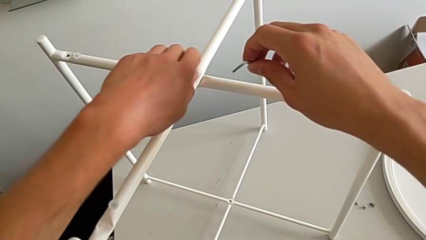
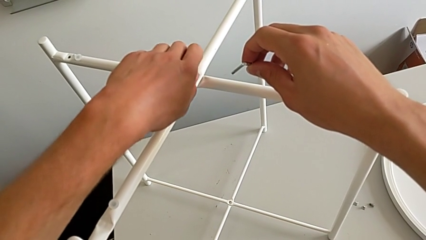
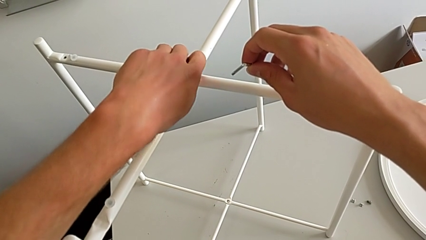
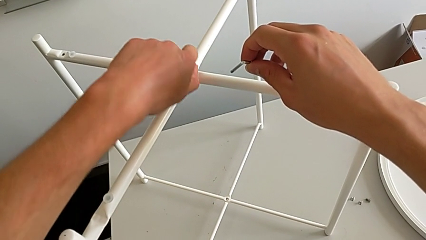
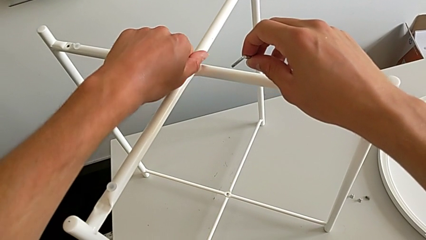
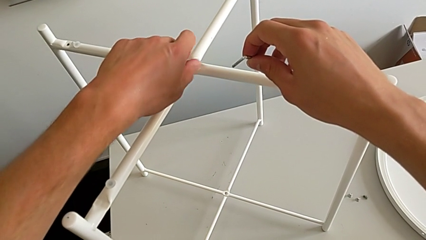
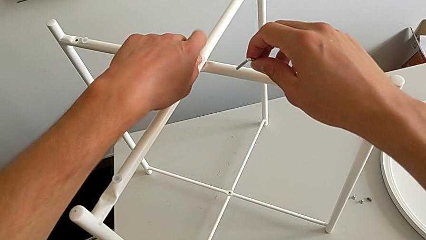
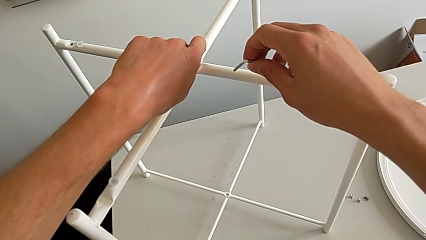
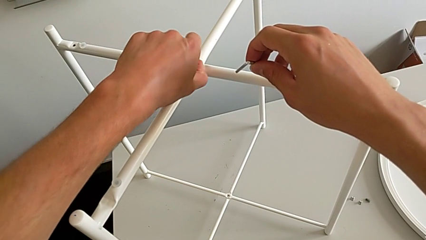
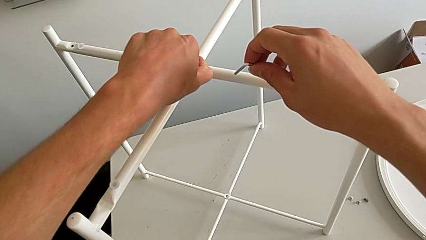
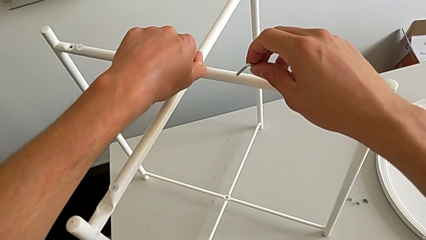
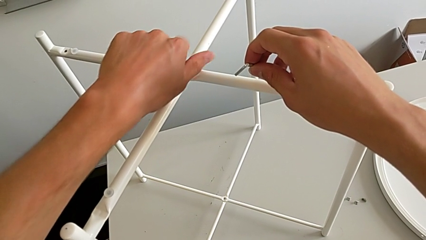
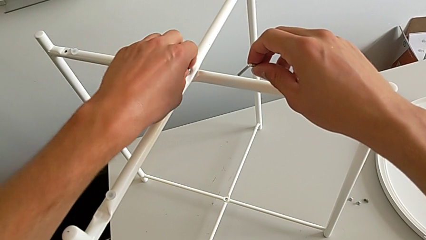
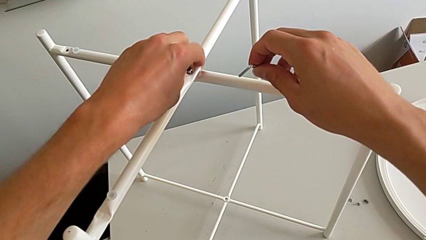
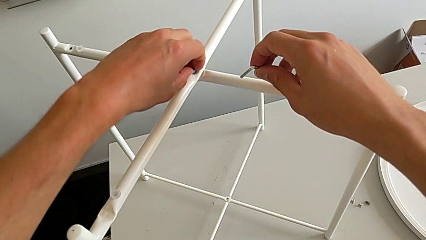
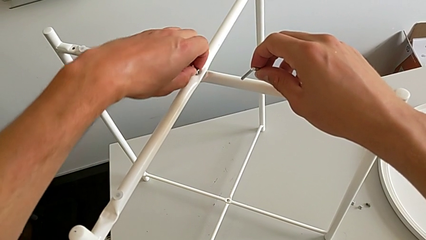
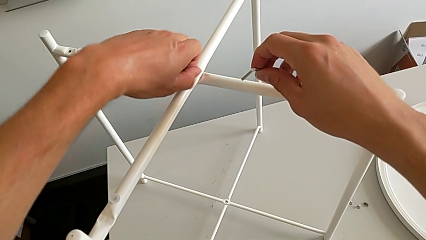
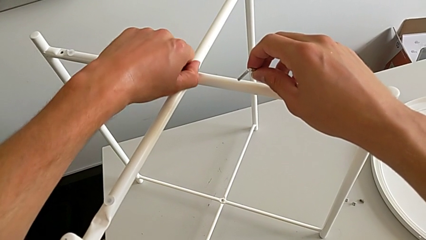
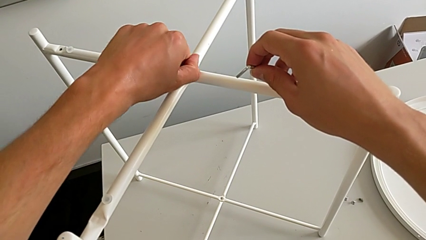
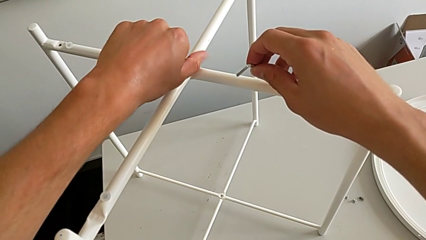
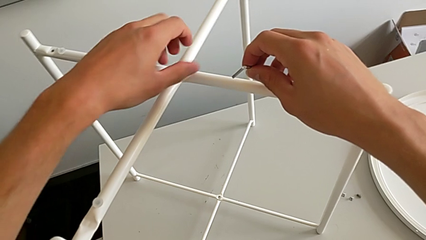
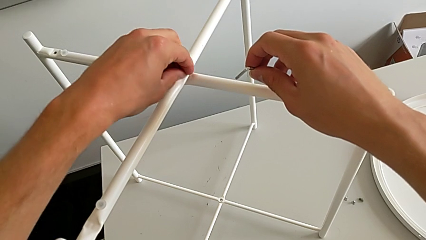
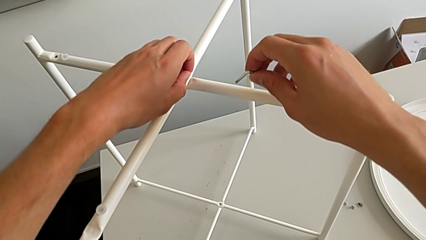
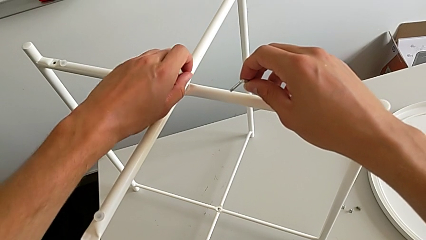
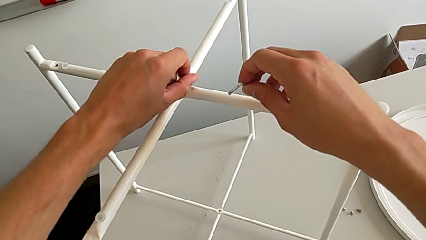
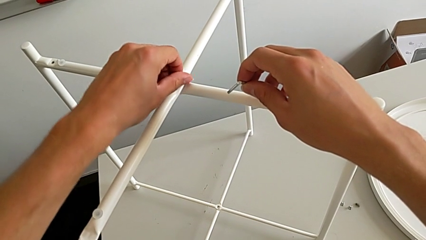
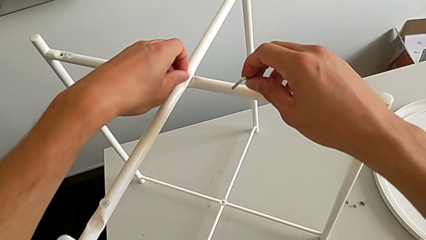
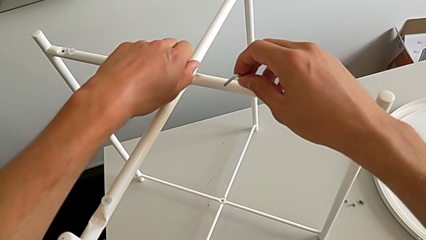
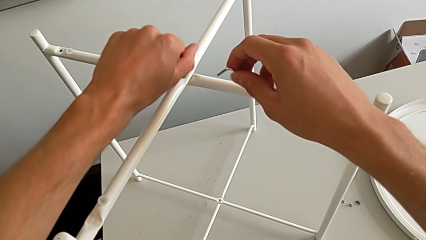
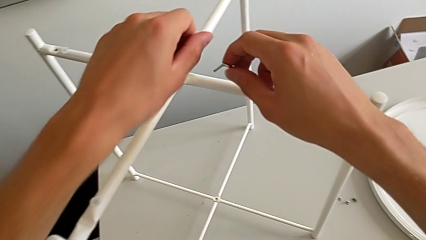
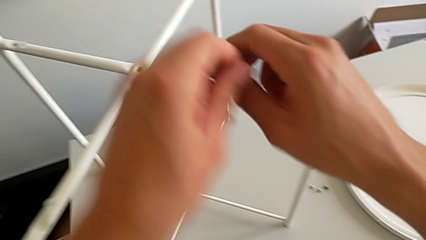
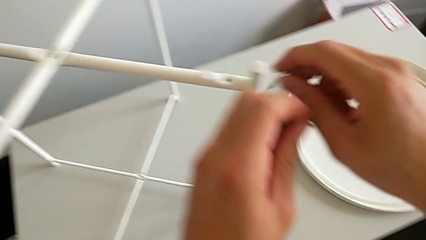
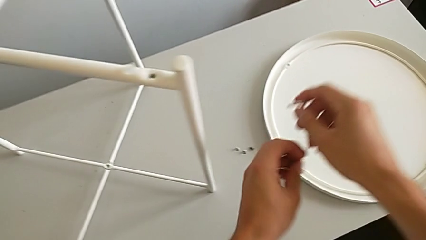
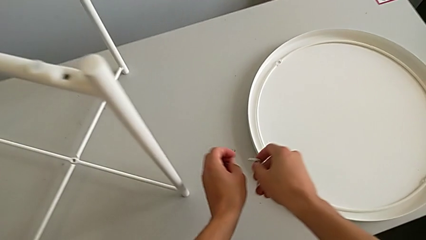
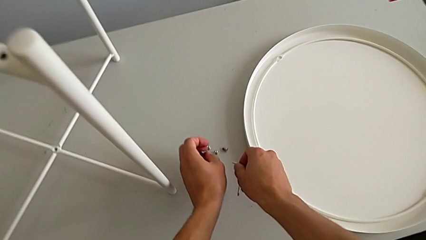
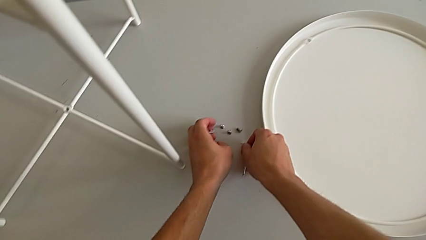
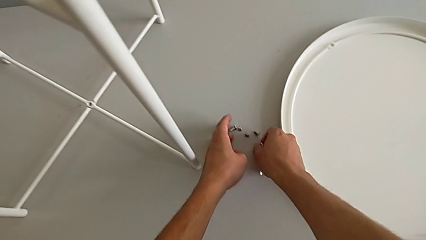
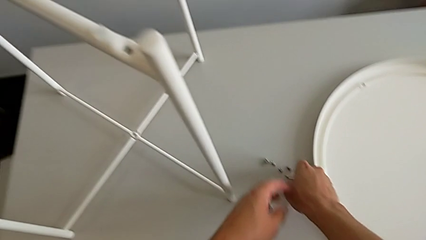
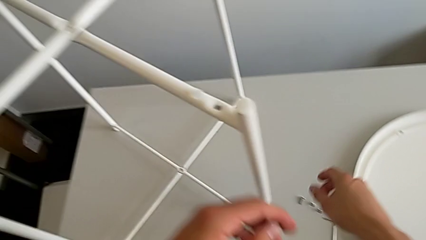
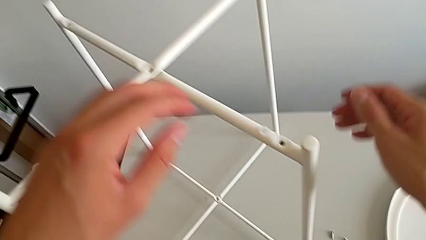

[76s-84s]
The camera wearer is unscrewing the top hex socket head. They keep unscrewing the hex socket head, disassemble it, place it with the left hand and place the Allen wrench with the right hand.

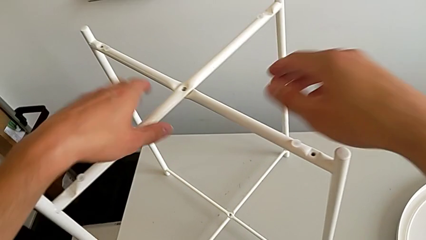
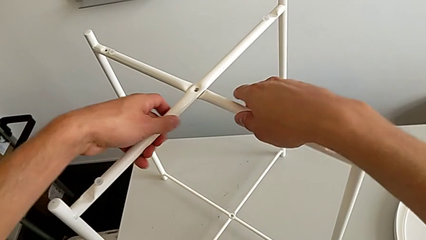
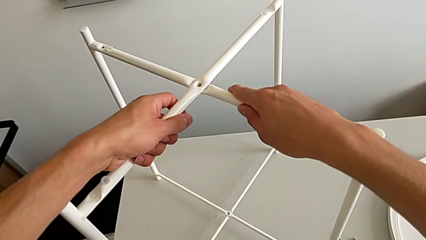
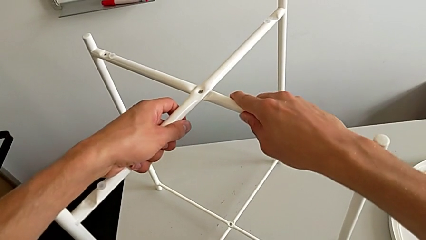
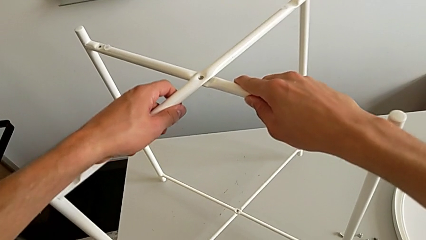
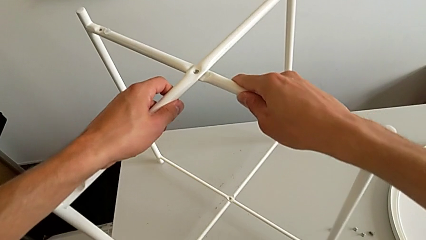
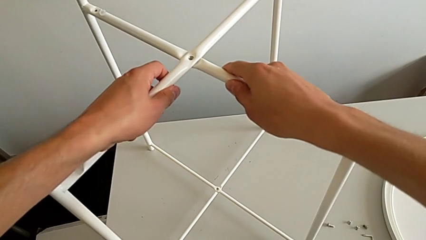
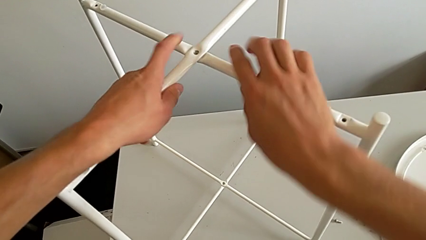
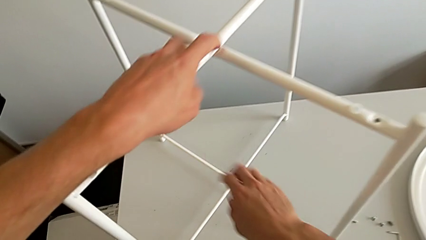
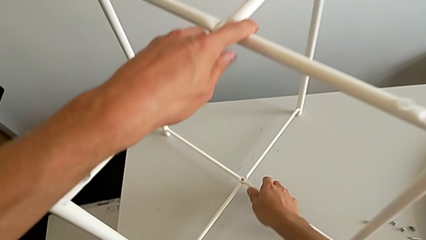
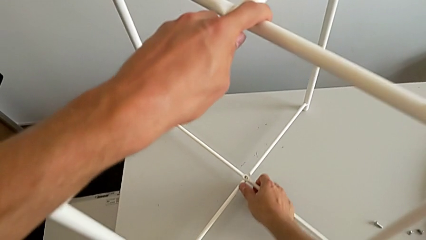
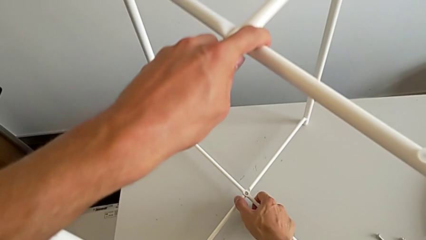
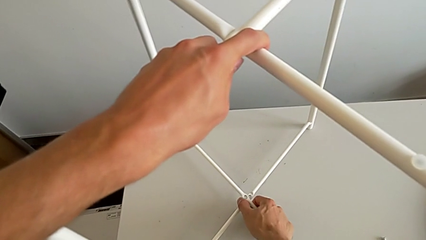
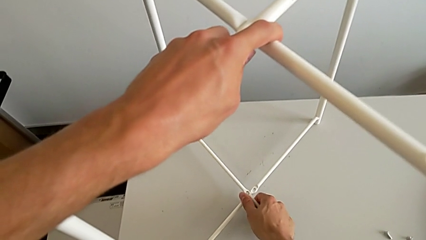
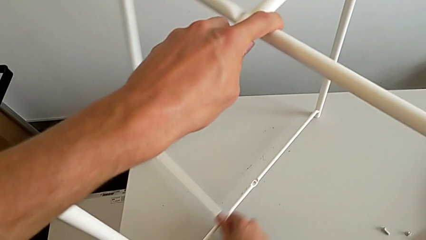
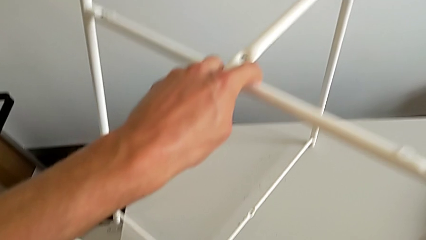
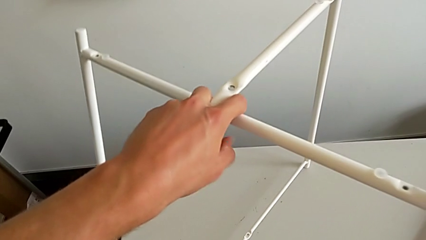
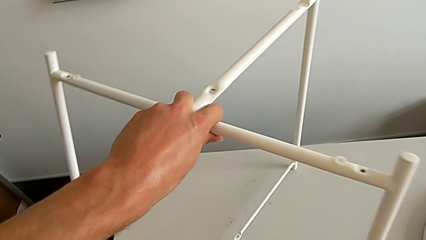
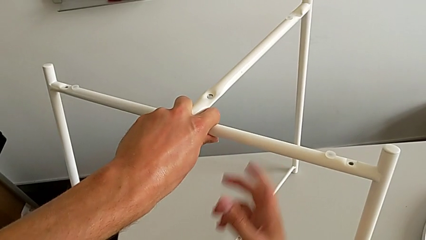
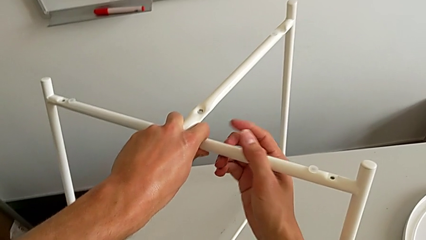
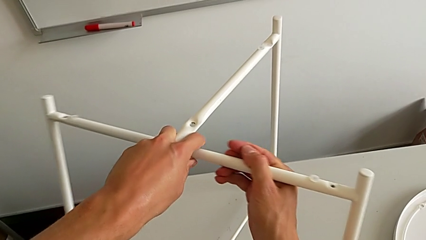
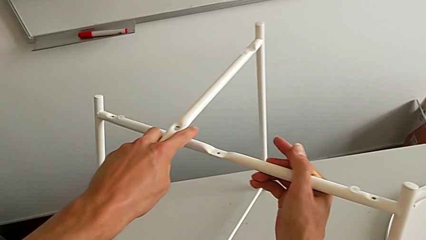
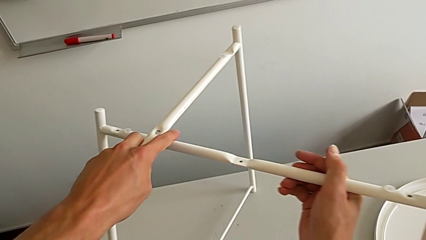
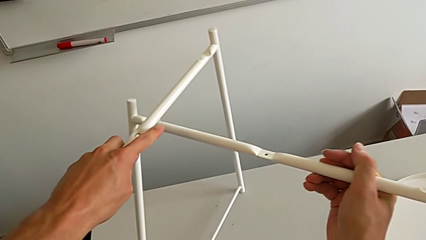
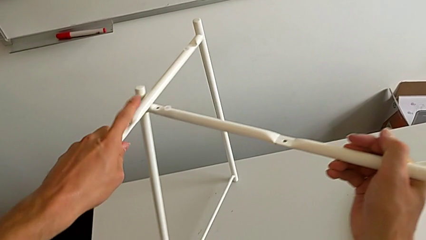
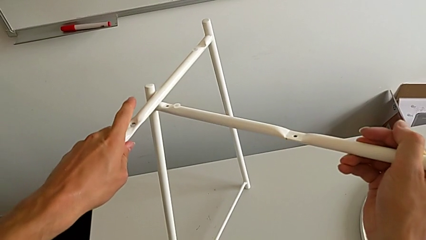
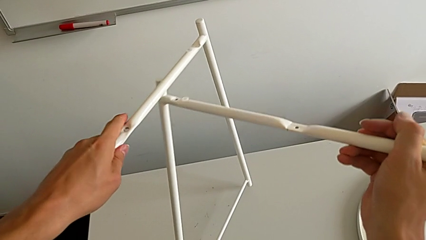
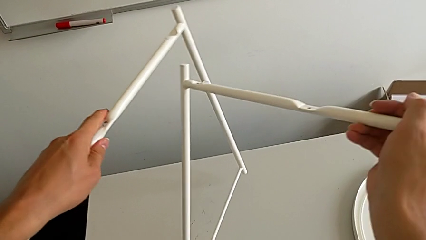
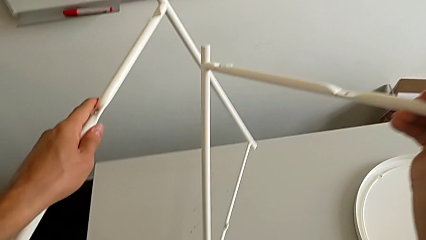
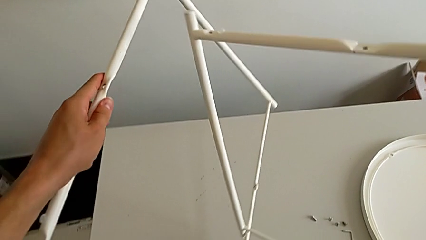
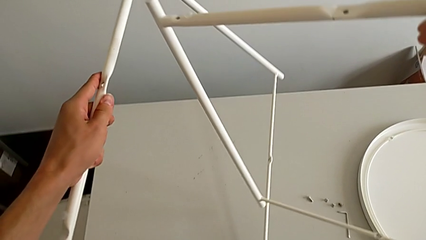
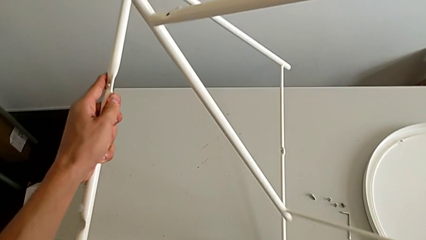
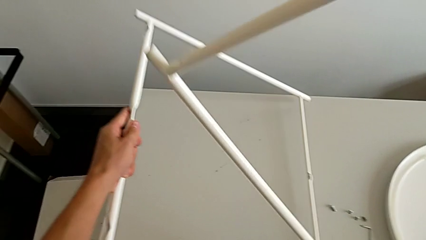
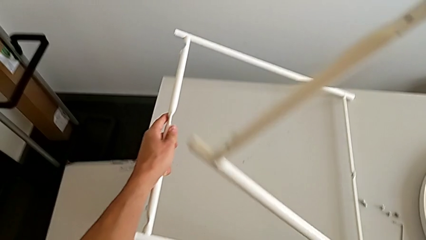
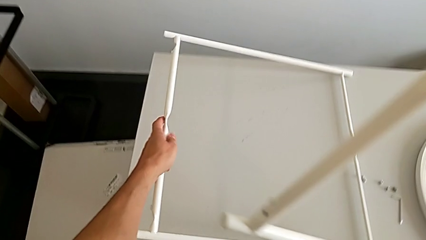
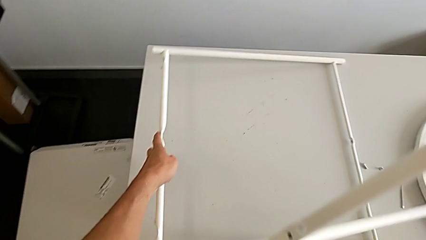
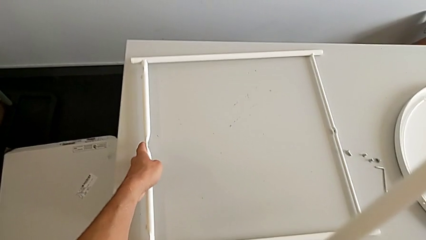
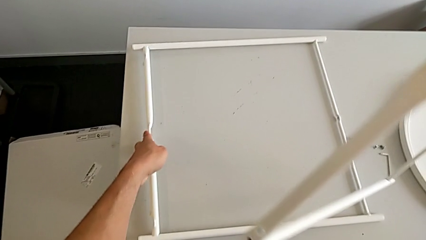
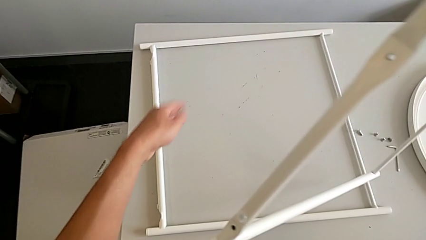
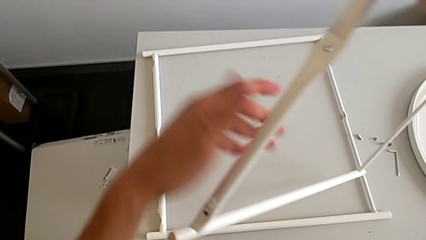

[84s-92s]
The camera wearer is disassembling the legs. They slide the leg, approach it, disassemble it and place it.
